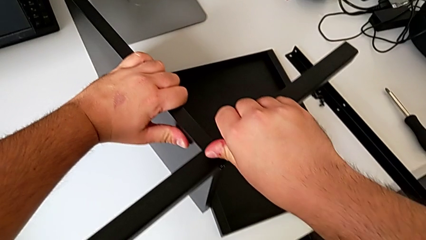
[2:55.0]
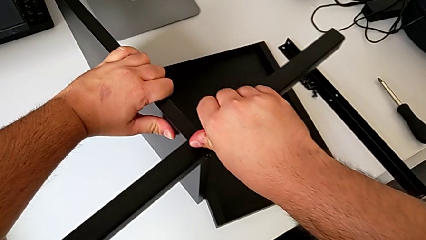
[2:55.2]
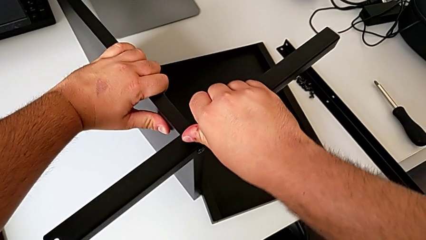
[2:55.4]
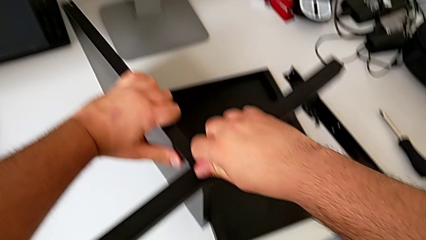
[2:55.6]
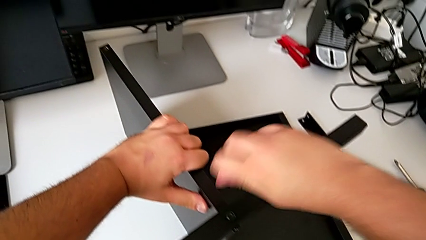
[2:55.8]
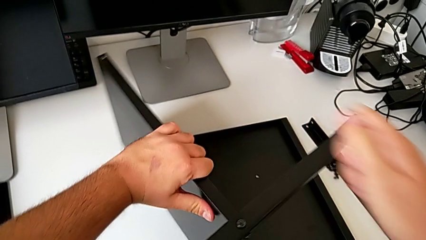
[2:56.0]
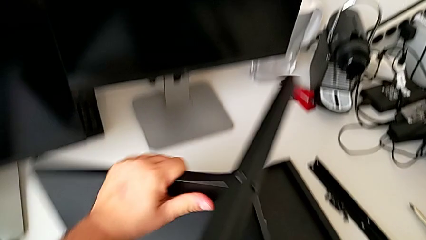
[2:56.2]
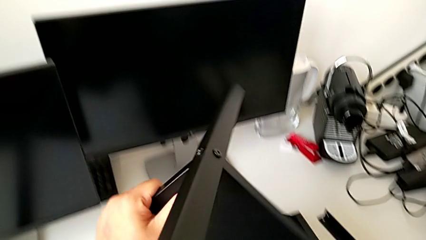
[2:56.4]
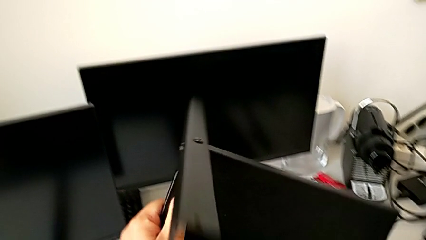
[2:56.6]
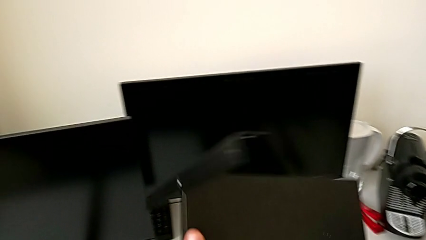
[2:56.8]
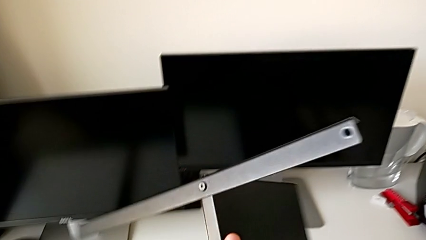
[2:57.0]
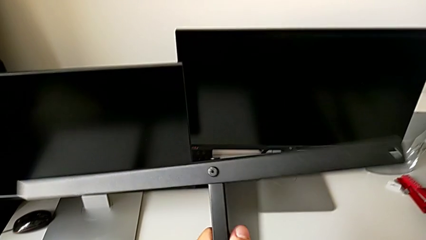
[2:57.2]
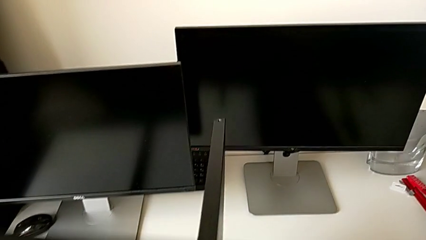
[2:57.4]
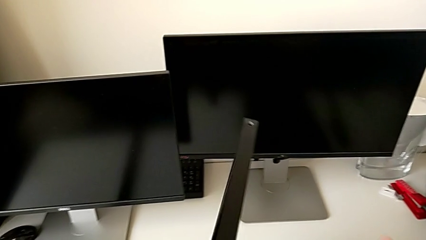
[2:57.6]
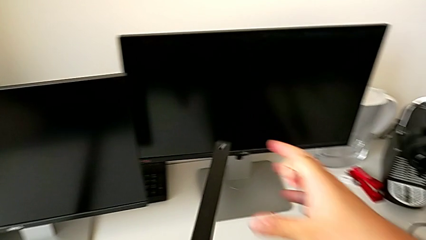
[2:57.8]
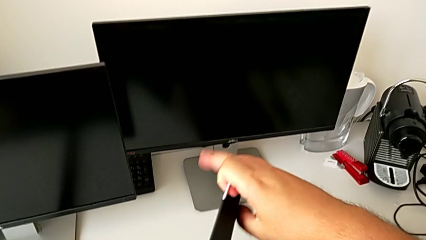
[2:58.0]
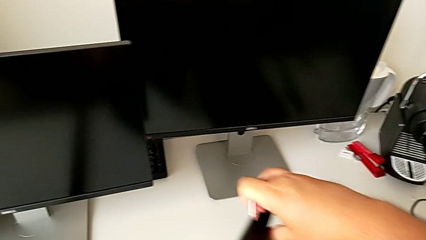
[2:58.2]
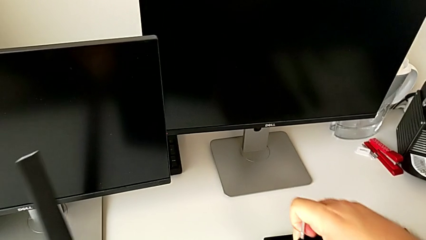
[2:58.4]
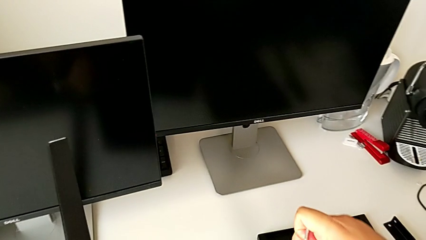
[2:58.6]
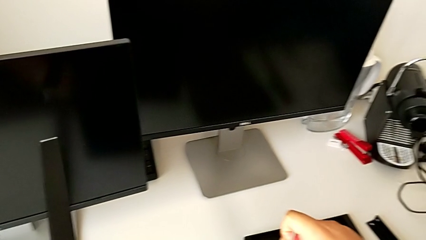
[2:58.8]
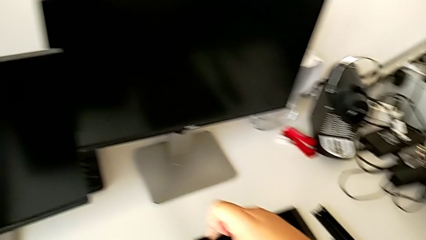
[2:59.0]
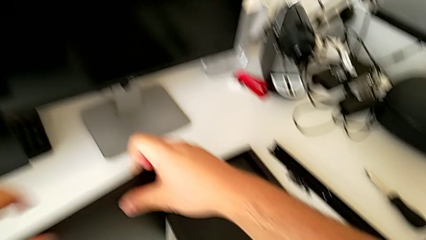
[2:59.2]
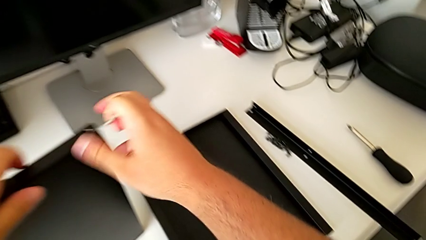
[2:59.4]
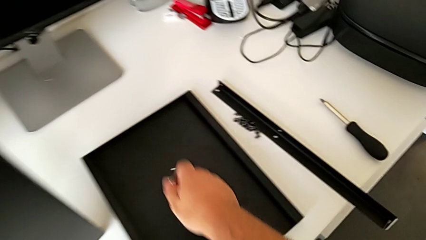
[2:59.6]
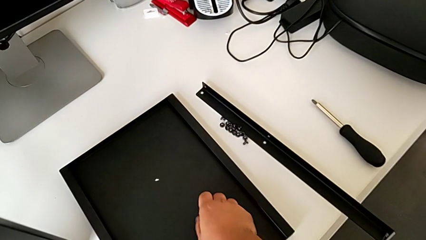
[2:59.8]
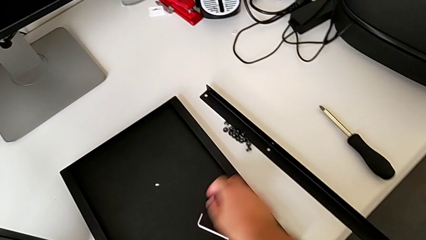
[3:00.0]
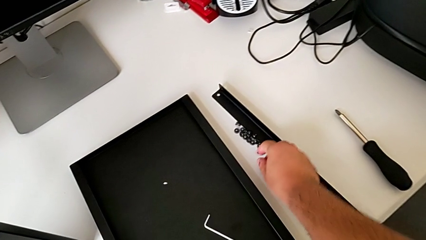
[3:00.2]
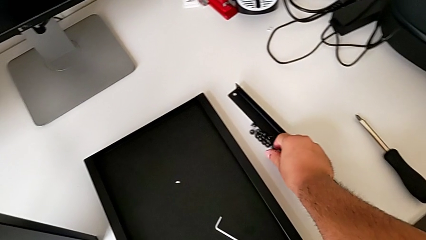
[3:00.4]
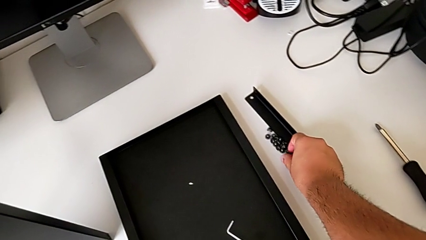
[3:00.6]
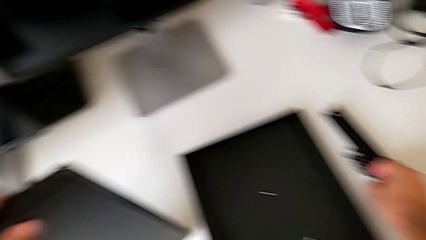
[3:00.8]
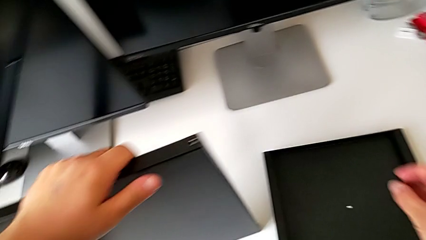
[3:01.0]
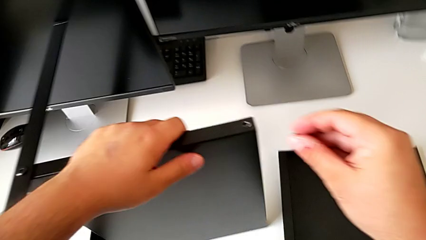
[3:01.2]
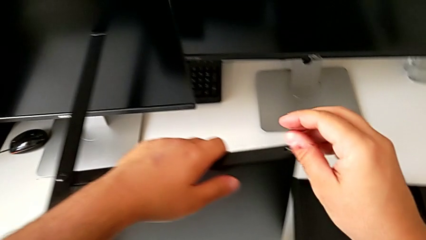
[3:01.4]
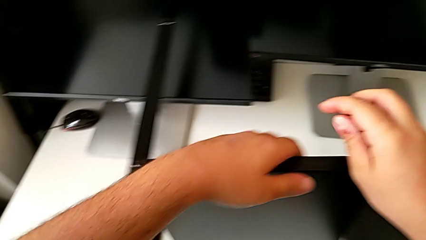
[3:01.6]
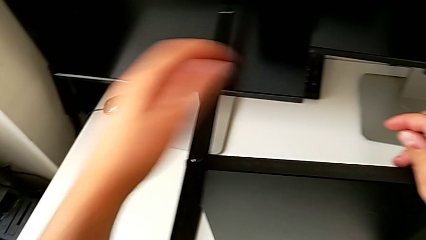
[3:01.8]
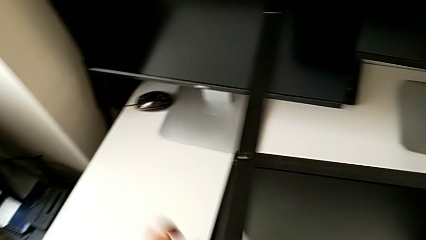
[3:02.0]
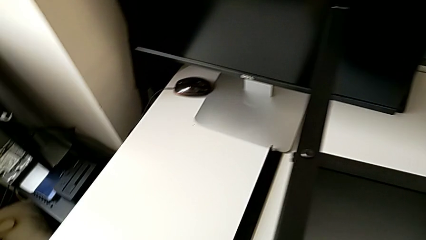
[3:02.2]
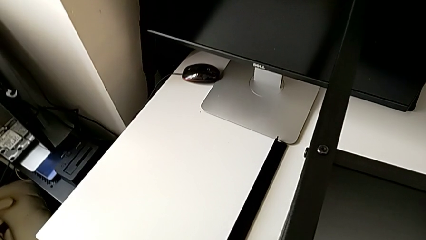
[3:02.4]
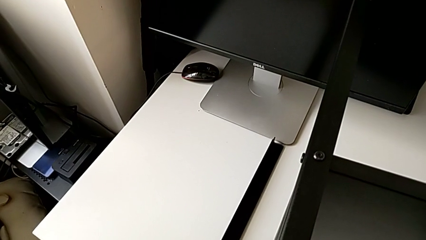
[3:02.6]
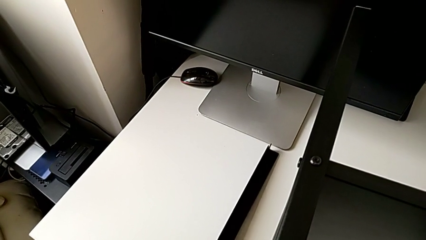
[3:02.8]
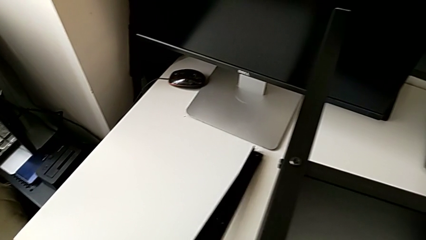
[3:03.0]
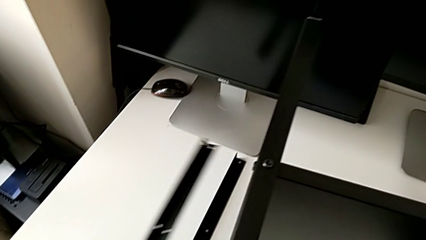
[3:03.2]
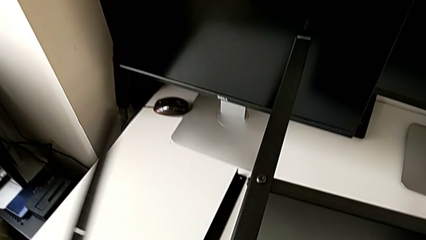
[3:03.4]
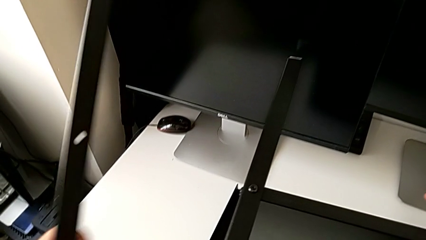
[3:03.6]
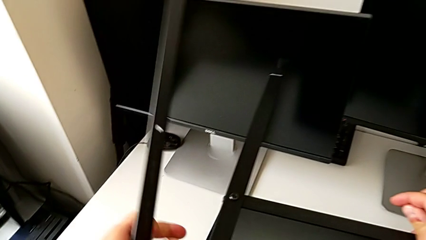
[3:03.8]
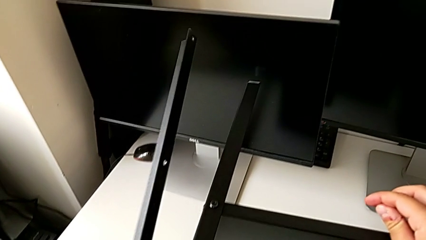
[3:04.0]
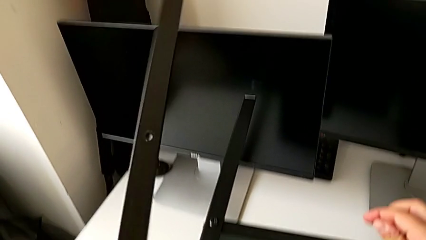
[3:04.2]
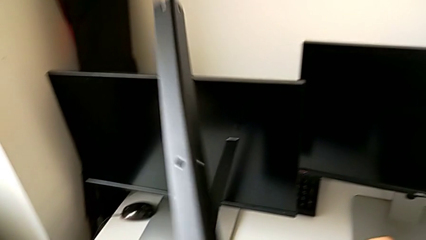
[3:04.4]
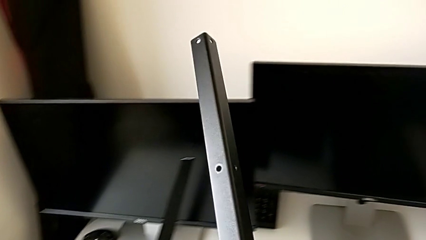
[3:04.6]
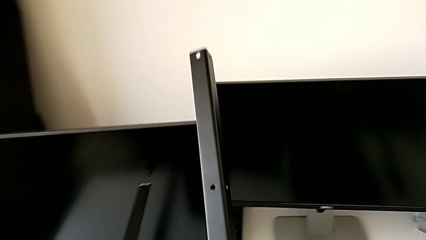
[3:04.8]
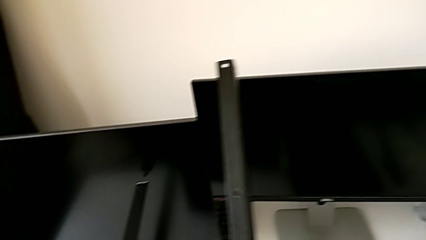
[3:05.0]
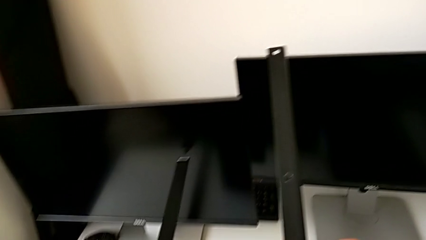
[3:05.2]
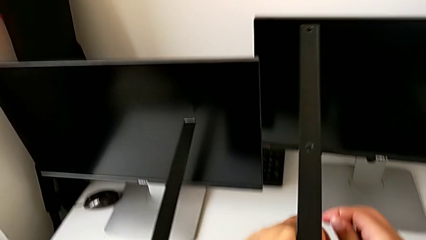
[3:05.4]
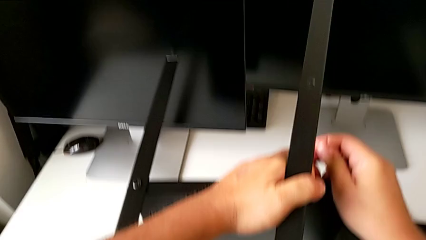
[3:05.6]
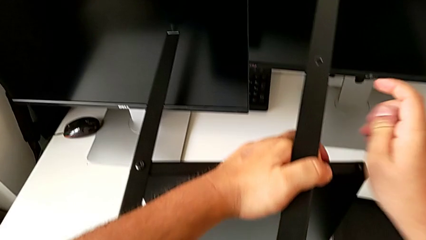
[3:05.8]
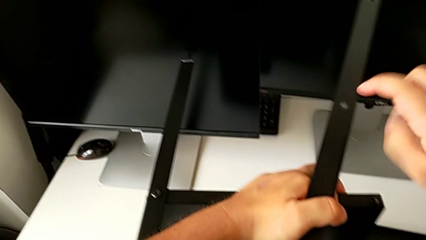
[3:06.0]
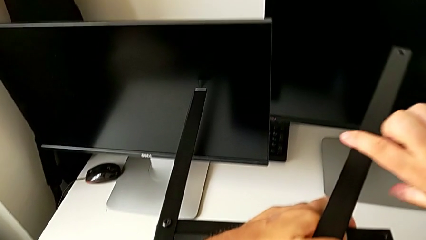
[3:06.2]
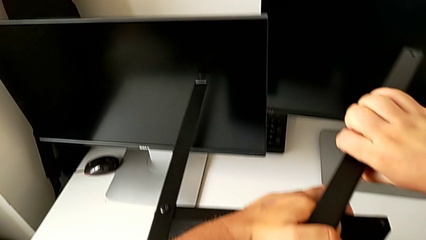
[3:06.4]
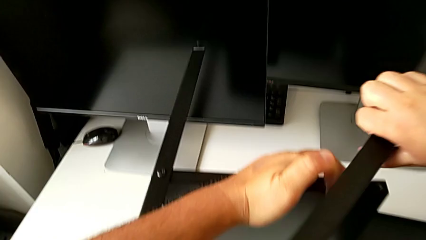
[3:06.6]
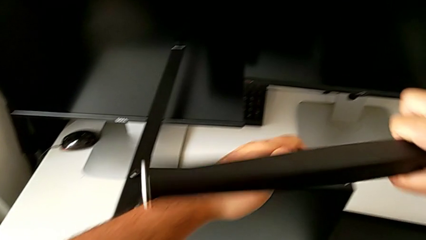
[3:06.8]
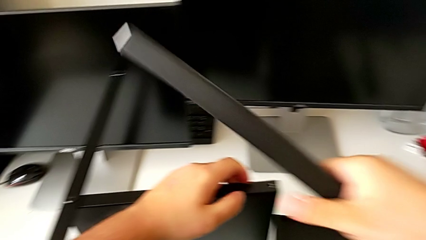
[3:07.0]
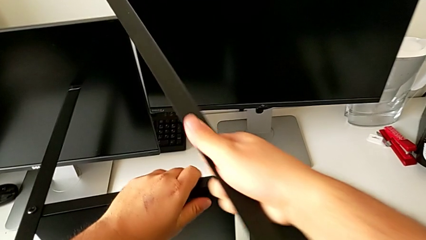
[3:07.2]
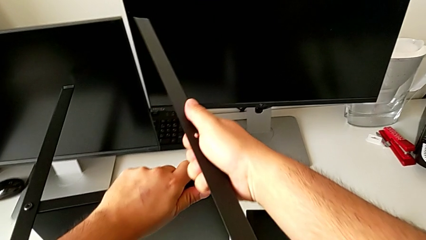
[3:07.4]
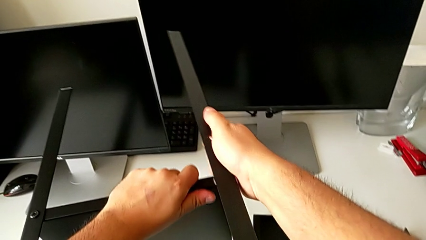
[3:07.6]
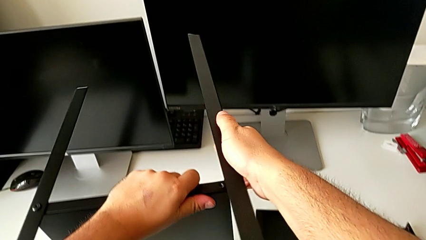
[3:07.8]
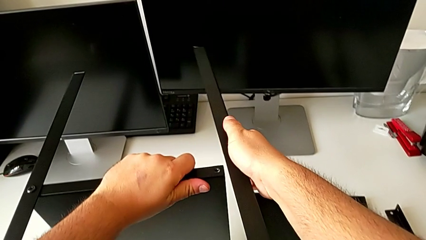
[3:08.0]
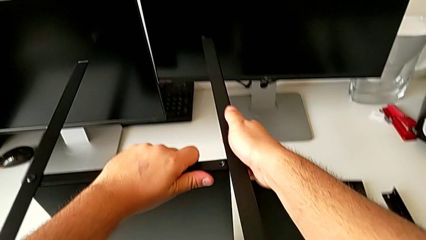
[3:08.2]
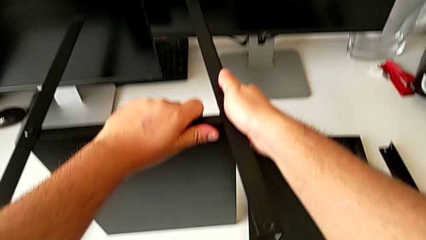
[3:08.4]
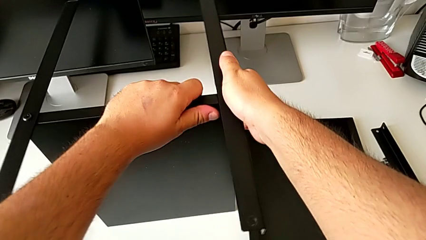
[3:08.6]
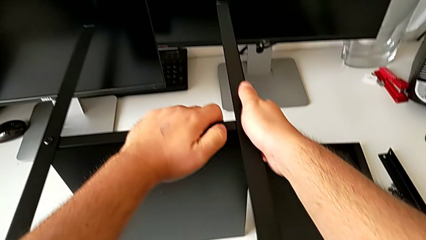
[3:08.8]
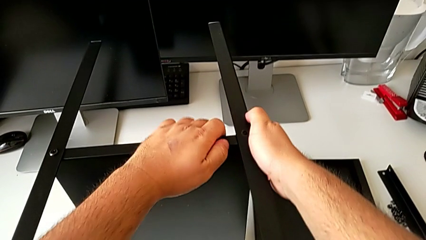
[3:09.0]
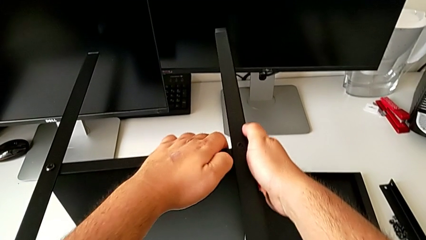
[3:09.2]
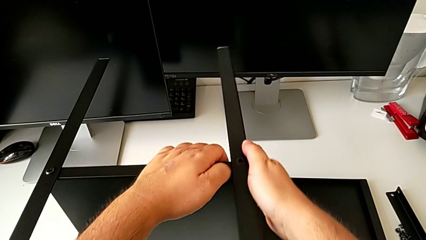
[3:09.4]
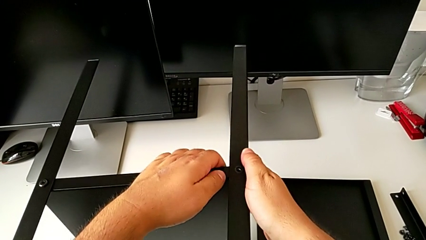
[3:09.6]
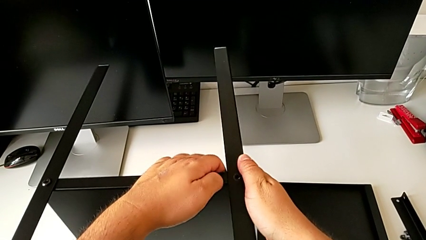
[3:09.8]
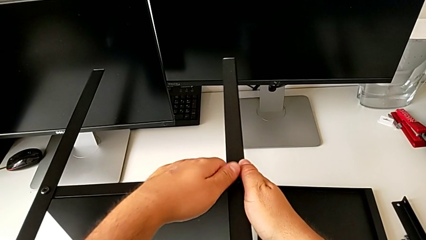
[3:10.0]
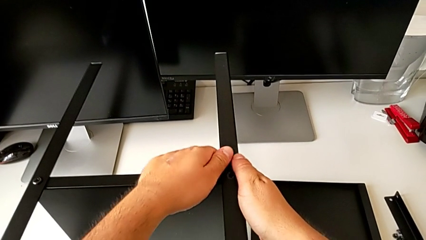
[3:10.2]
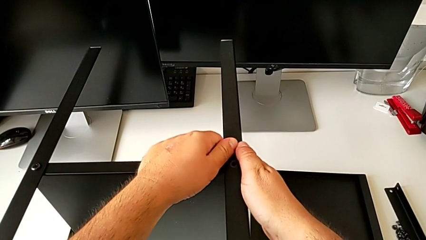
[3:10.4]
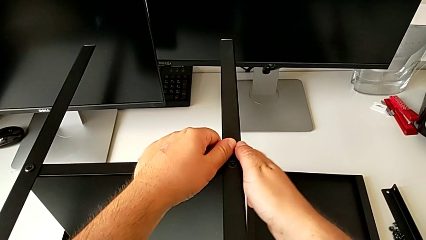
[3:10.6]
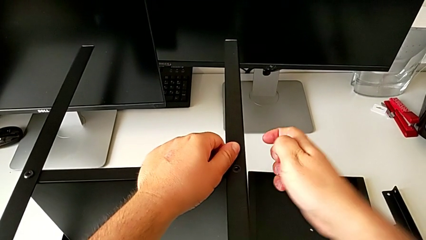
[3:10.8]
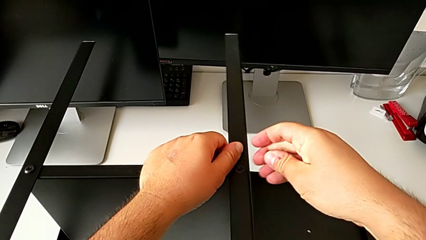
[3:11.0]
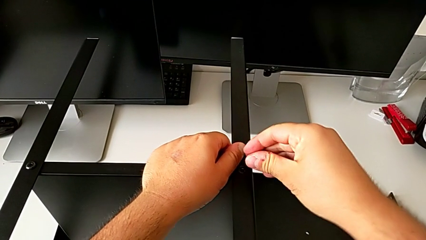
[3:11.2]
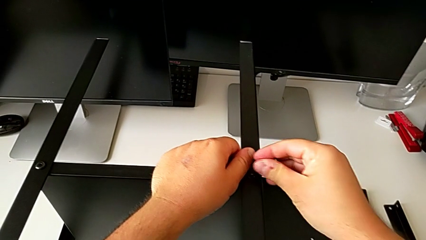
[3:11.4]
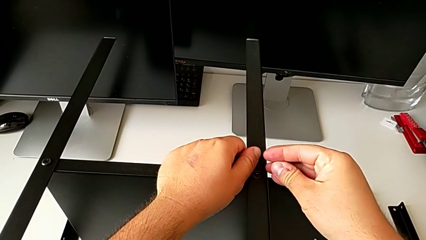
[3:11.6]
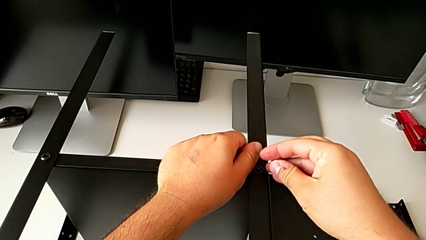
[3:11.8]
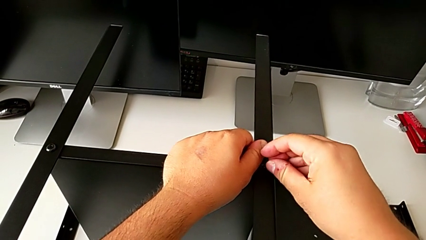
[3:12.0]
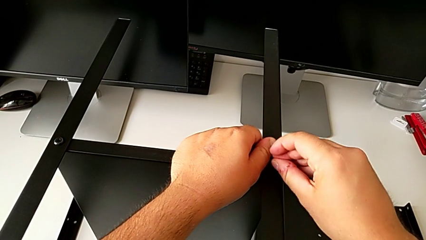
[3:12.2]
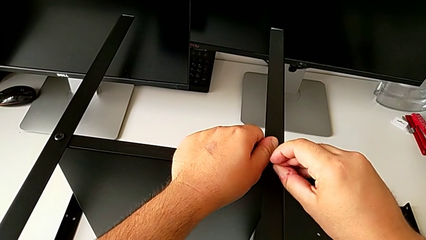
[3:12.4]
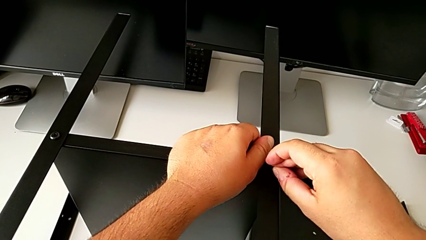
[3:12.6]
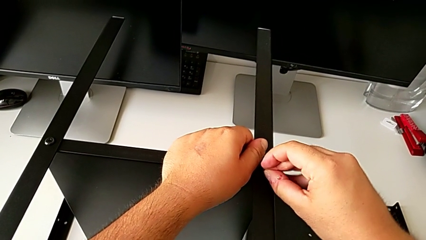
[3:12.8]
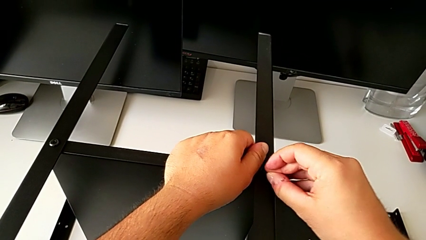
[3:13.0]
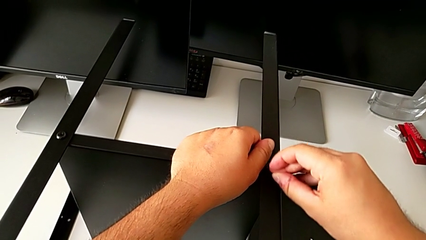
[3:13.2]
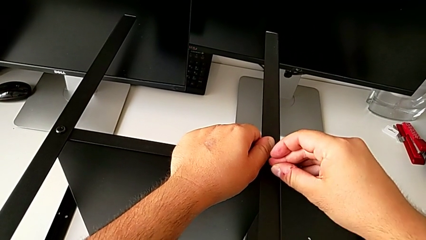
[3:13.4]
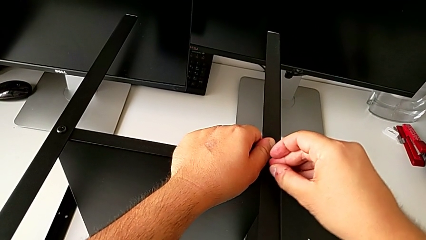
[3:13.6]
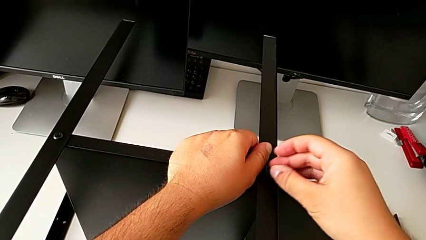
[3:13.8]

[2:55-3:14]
The camera wearer is assembling the second leg of the shelf. They rotate the tray, place the Allen wrench, grab the hex socket head, grab the leg, screw it and insert the hex socket head.
